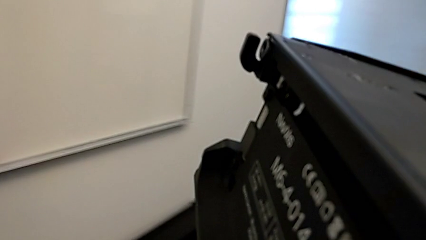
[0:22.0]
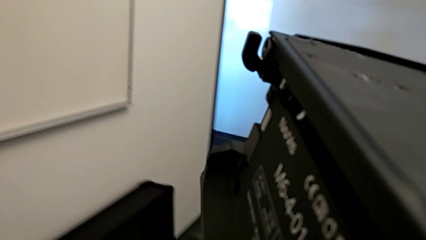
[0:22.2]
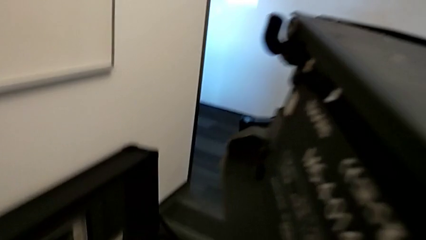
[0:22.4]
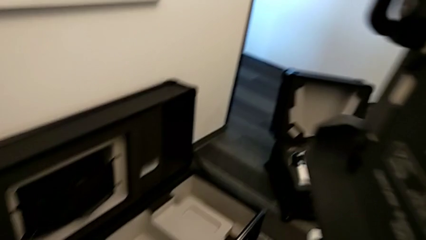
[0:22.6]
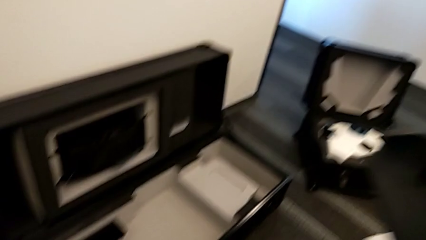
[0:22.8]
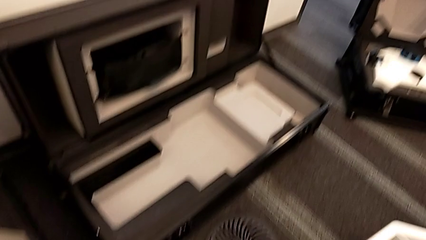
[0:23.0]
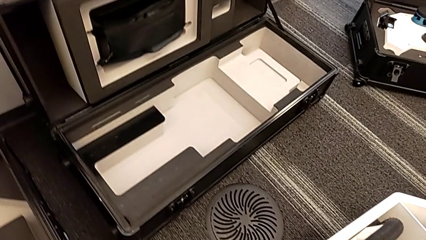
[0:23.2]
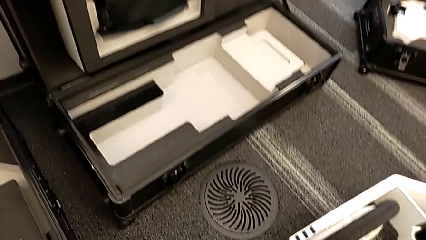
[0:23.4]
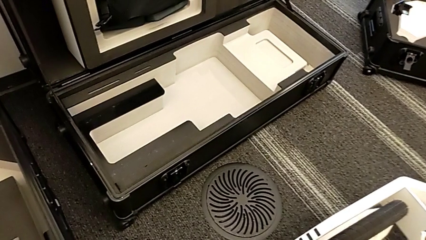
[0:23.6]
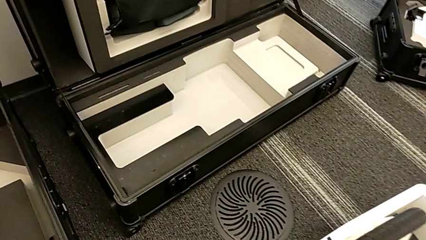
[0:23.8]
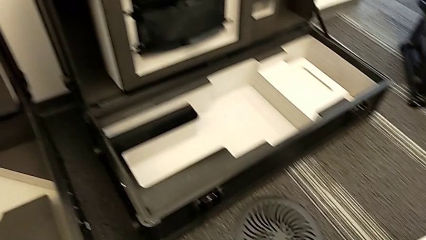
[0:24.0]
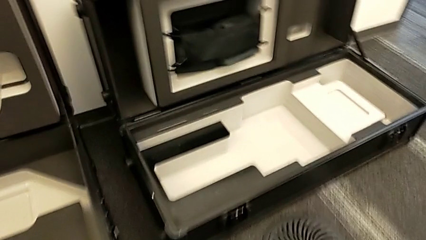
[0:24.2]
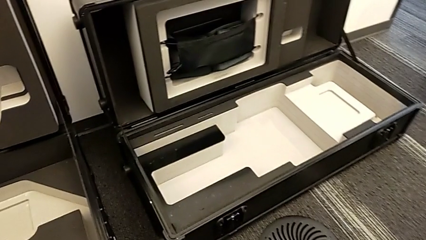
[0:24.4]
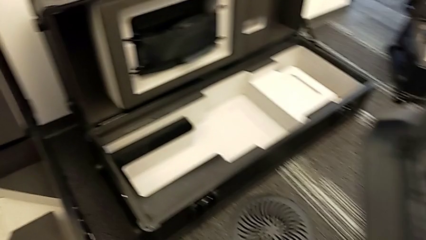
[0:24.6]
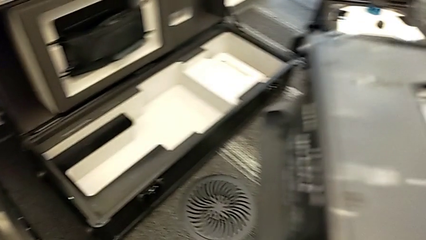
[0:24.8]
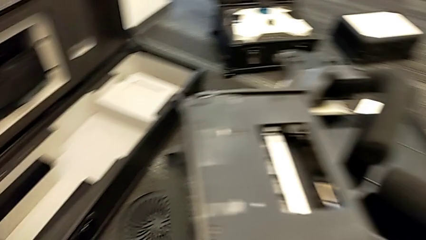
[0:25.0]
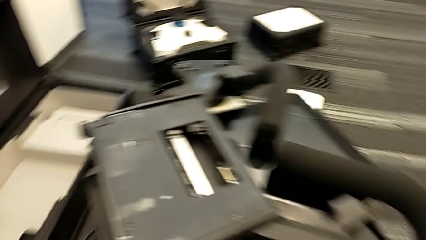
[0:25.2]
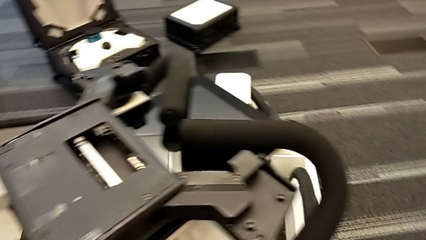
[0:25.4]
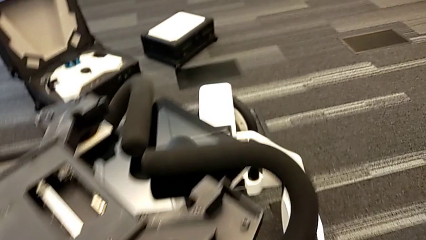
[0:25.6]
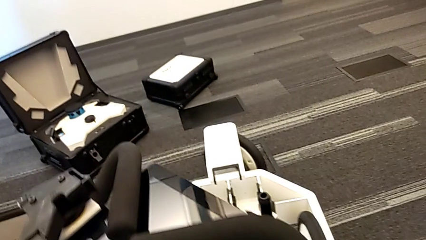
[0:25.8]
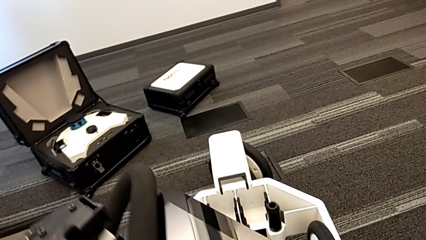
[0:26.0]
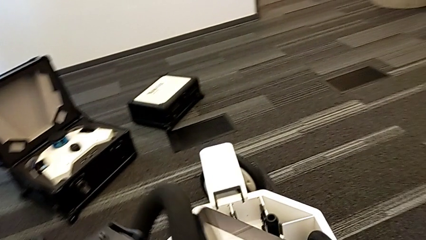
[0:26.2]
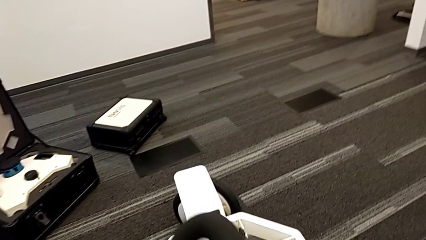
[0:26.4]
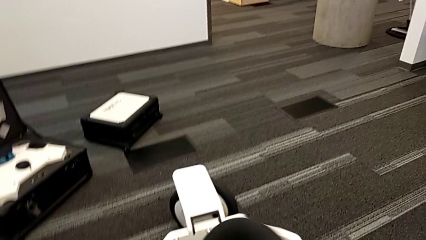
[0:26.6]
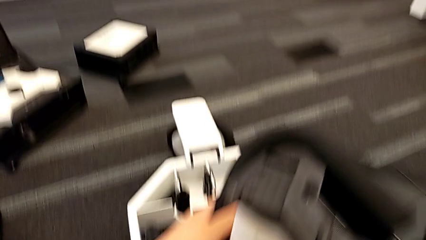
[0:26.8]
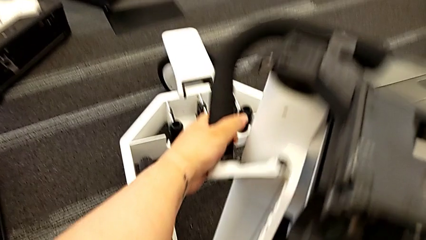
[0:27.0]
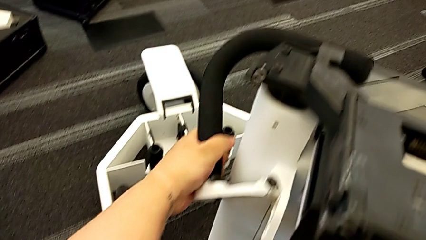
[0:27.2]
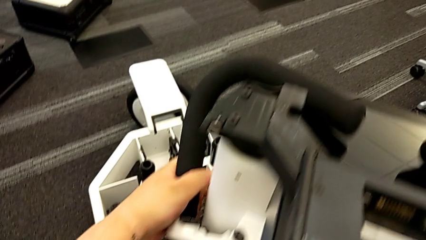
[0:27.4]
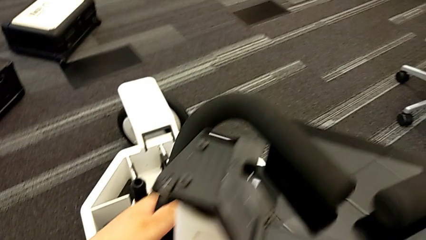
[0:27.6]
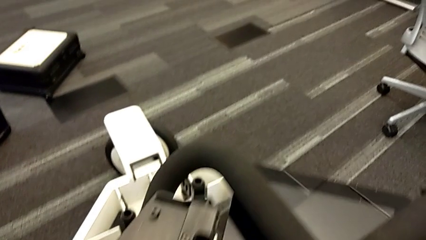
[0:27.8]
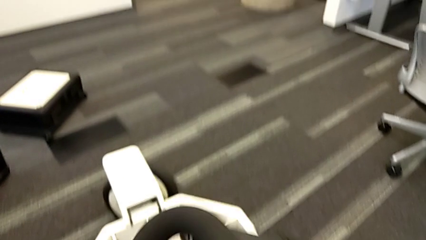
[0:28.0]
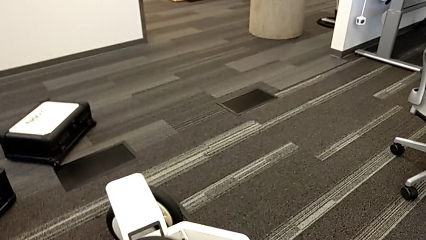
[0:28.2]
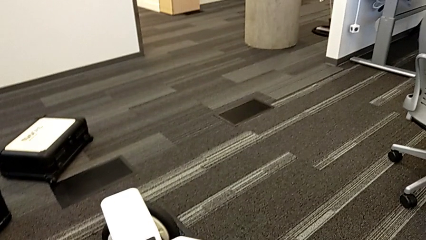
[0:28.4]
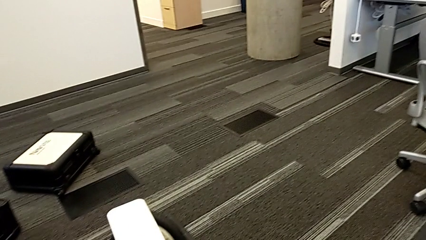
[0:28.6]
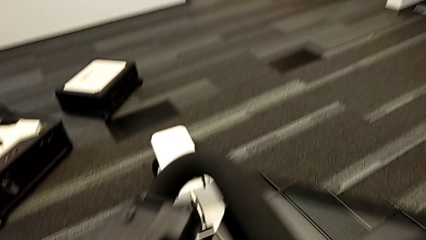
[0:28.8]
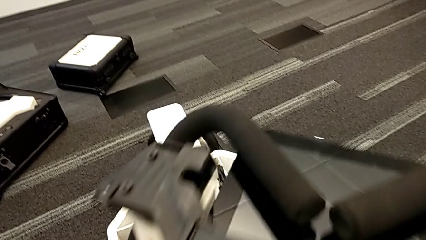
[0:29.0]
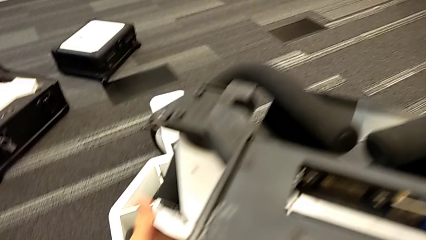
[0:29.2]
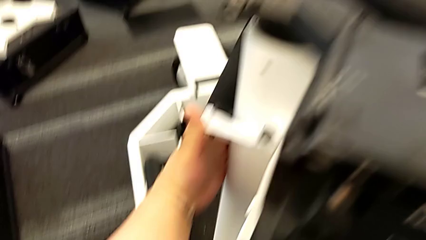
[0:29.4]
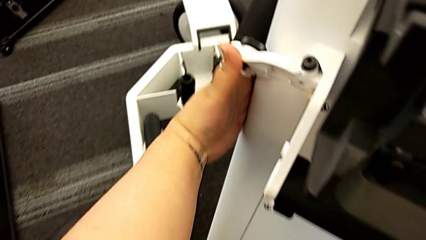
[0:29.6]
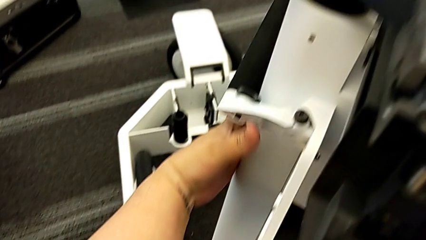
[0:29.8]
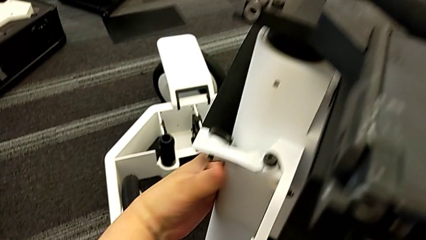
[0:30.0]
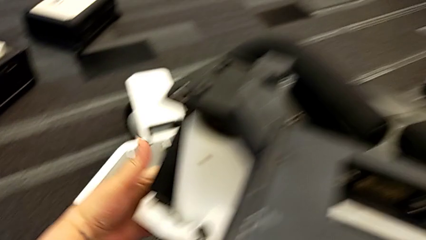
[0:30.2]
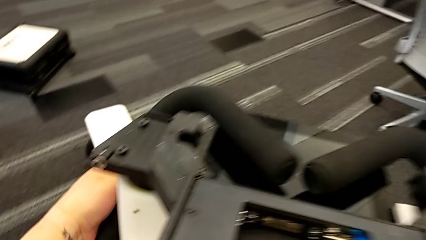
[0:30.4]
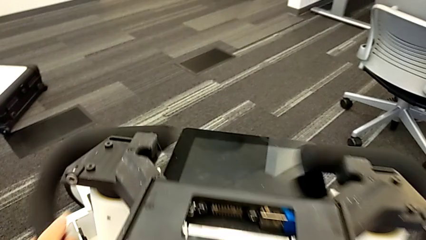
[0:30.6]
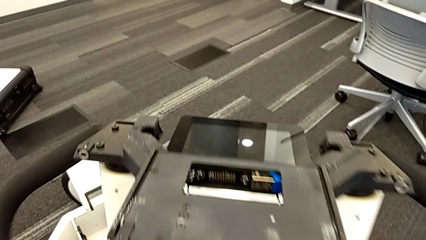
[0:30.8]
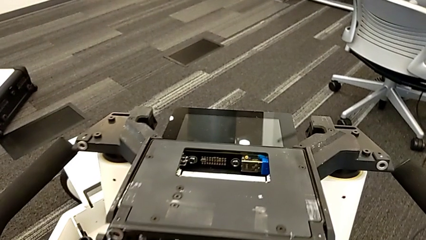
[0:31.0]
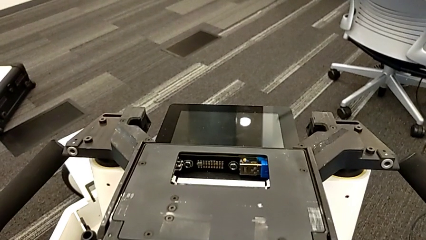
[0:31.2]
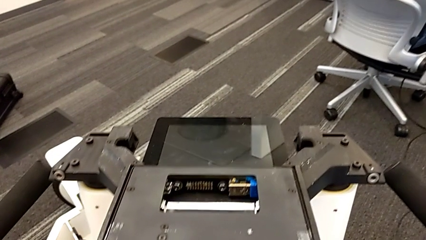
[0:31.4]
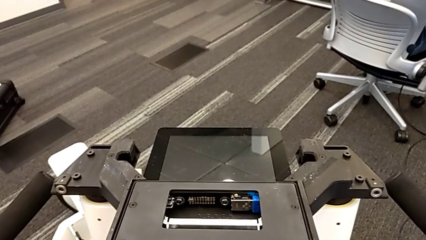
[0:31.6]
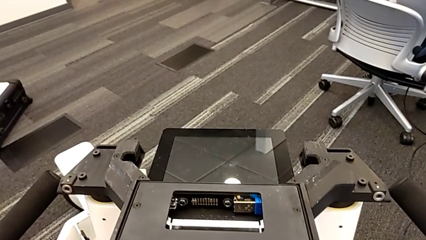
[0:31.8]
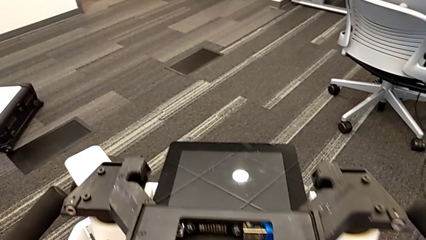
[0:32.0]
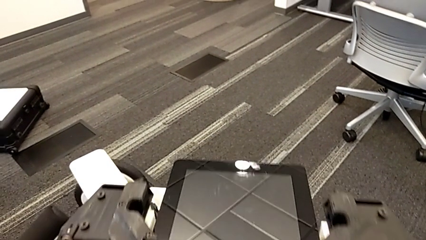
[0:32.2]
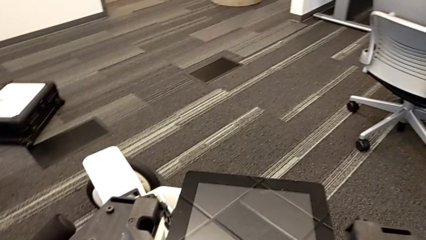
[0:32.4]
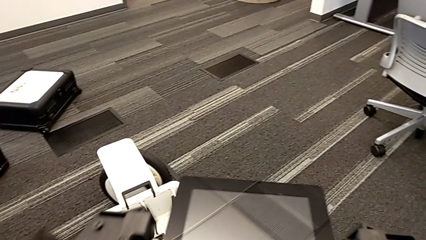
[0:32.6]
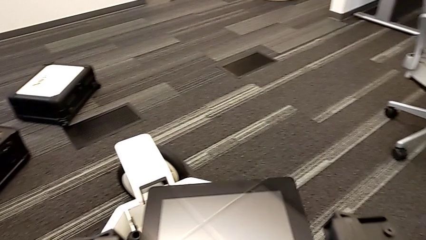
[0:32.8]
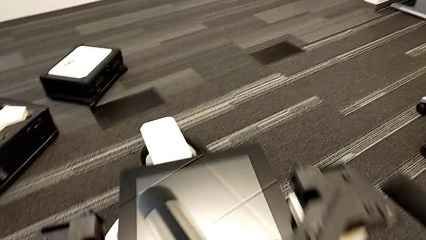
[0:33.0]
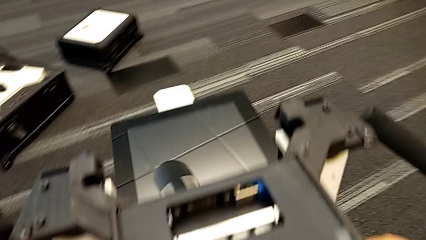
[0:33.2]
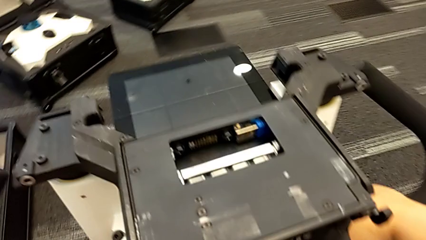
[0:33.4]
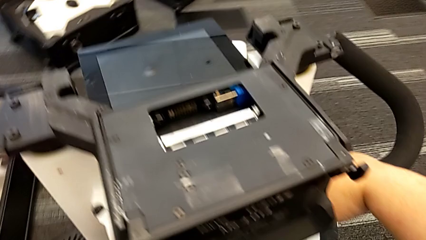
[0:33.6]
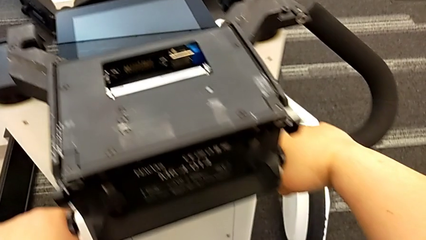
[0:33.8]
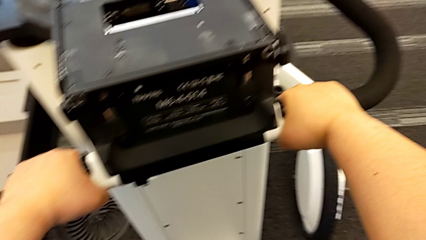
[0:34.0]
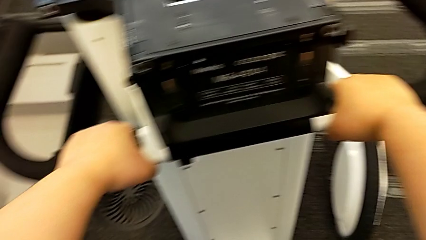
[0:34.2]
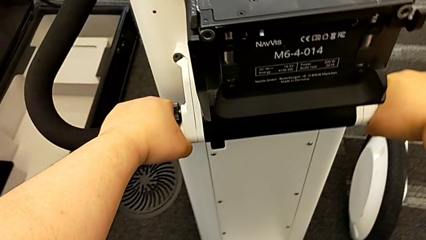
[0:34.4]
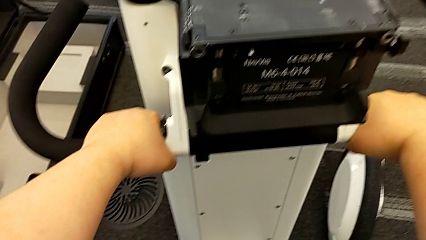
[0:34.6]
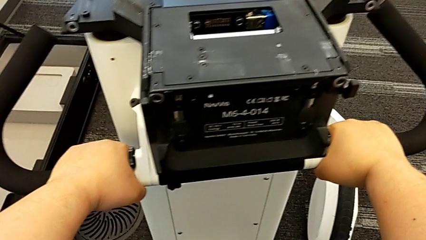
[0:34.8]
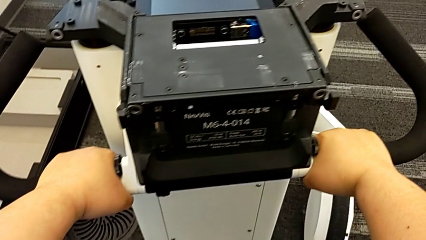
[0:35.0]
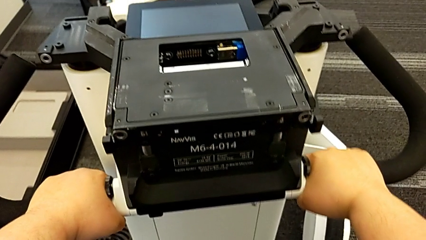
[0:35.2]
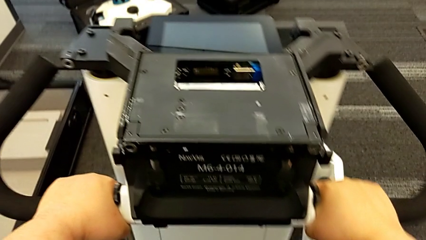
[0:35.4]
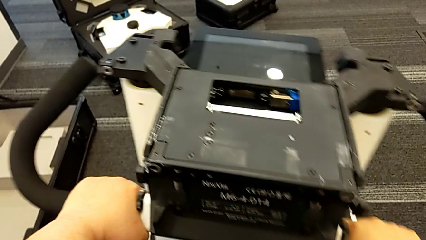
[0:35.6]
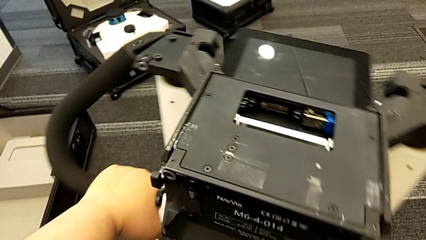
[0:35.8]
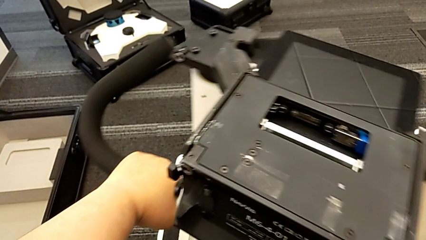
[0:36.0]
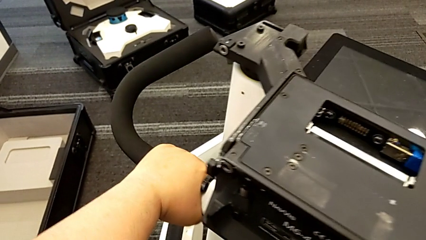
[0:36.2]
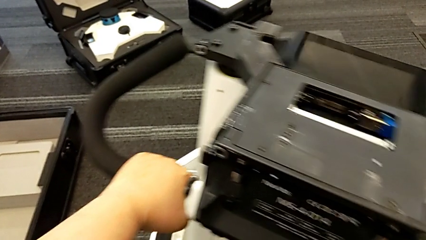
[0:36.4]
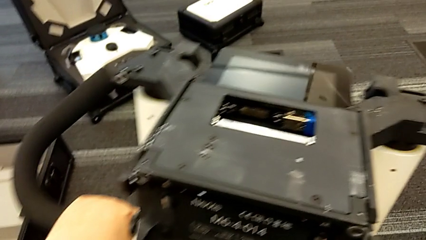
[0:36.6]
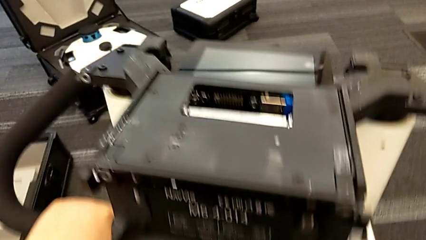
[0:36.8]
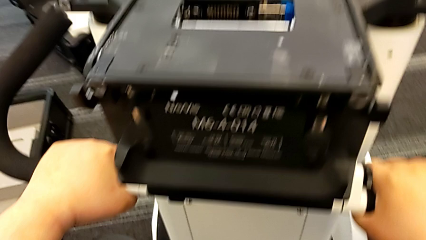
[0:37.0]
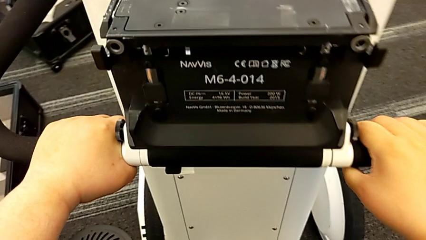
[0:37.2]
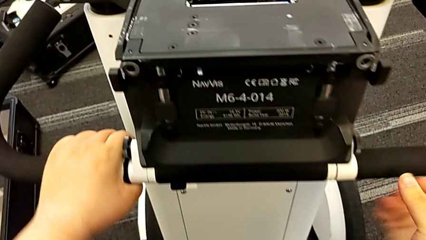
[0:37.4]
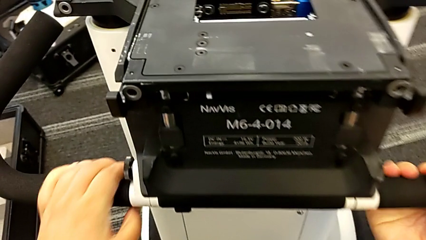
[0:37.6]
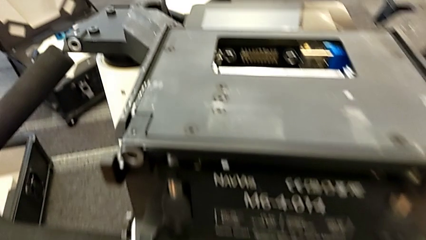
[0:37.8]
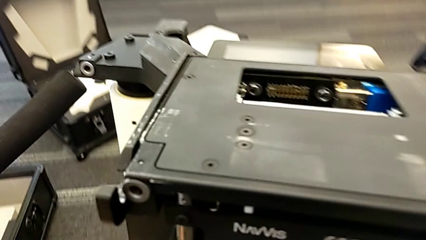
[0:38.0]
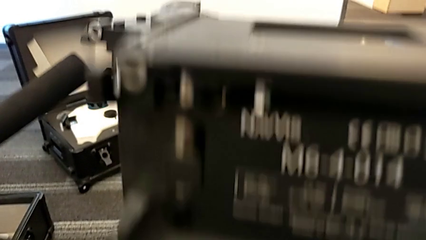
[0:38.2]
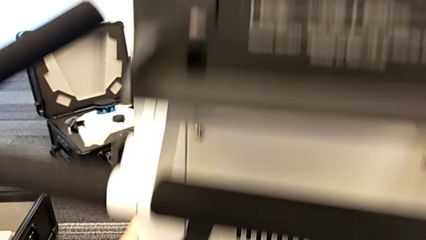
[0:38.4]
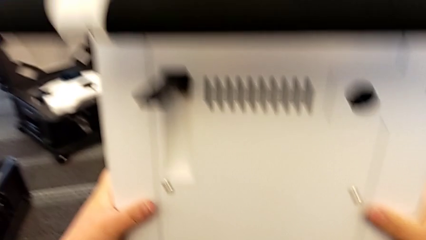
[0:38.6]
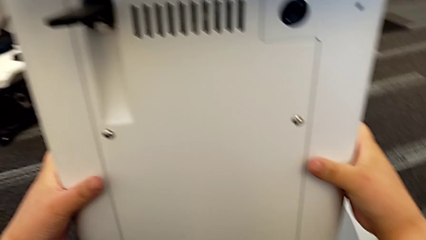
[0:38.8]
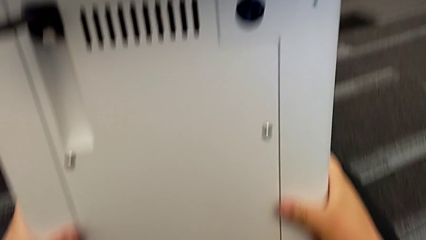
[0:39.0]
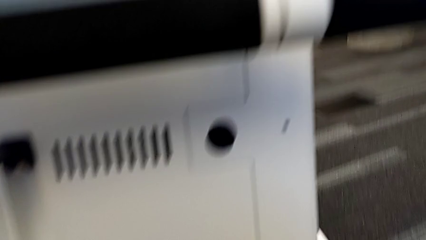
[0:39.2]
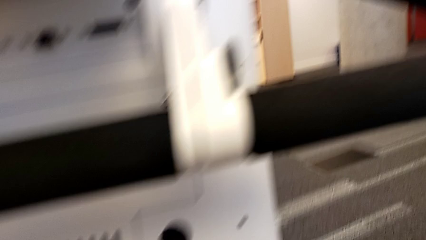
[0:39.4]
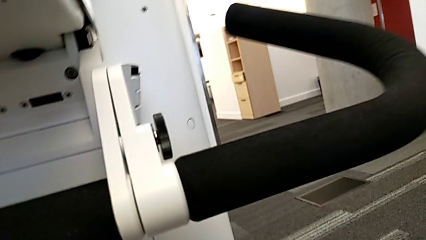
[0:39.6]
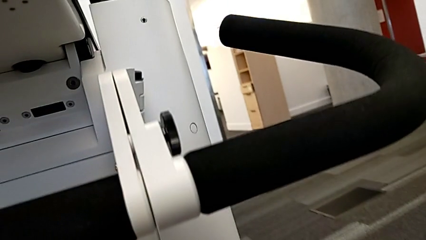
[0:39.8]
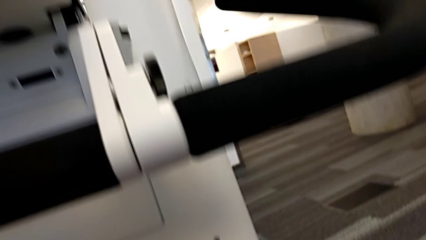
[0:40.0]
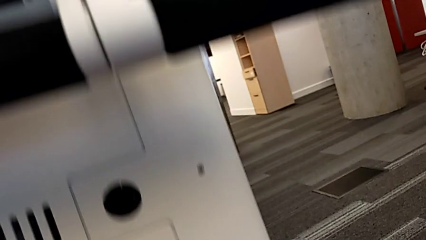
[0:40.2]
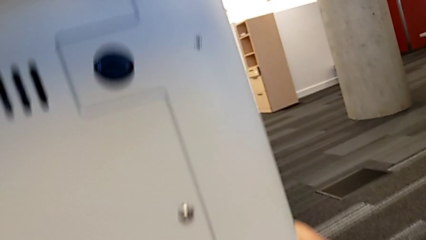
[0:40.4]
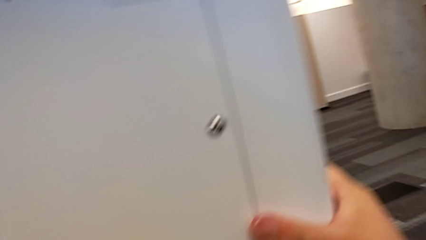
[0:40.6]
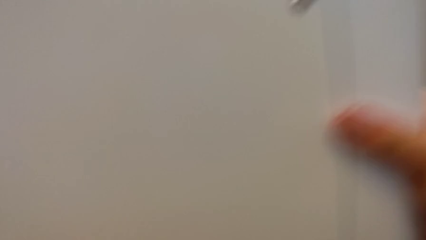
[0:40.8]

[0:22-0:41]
The camera wearer is assembling the base of the wheel unit of the navvi. They keep placing the M6 body, pull the handheld grip, slide the NavVis and touch the M6 body.
